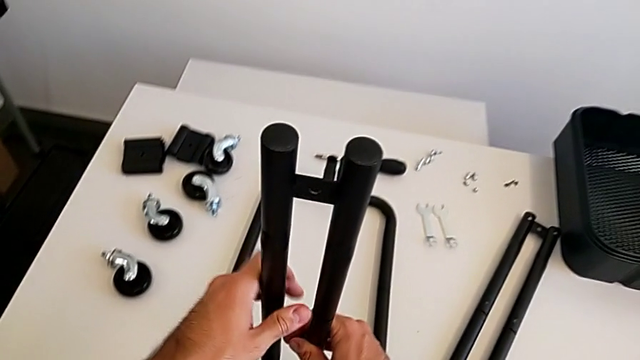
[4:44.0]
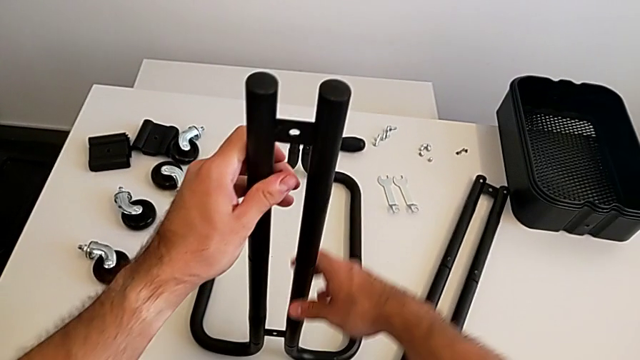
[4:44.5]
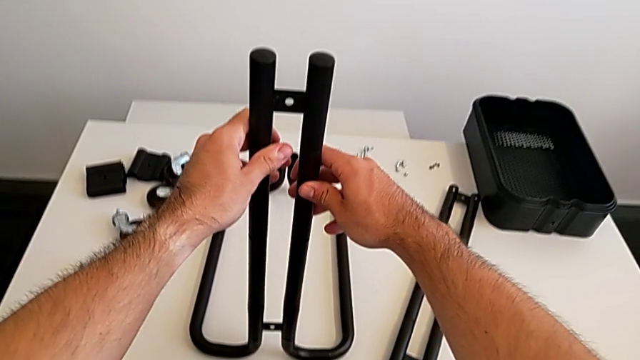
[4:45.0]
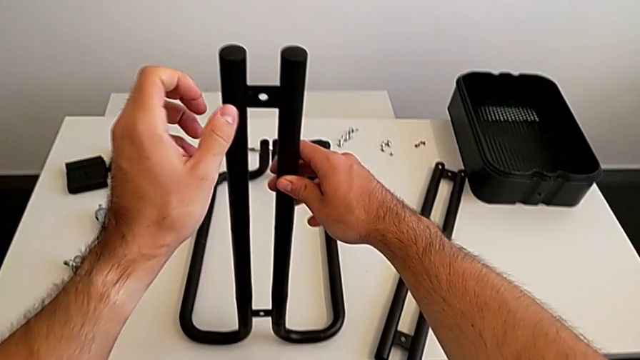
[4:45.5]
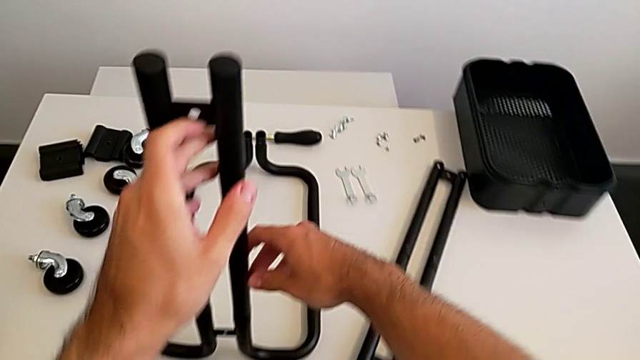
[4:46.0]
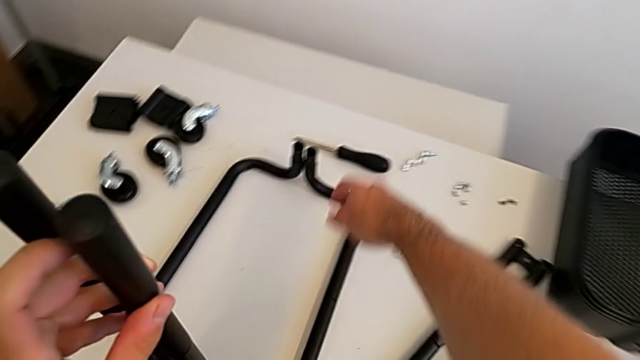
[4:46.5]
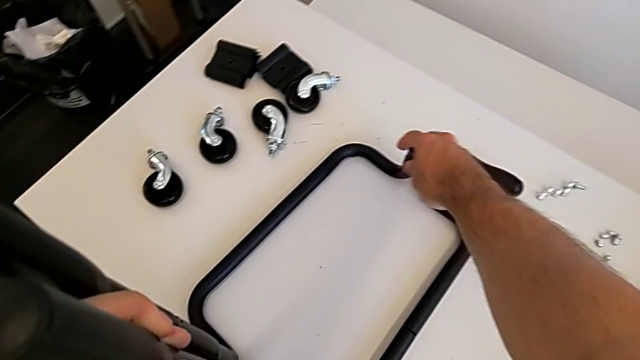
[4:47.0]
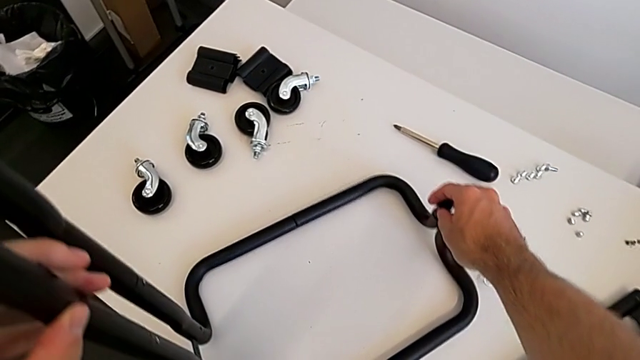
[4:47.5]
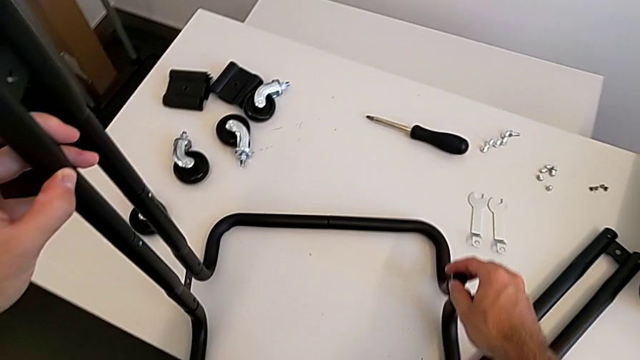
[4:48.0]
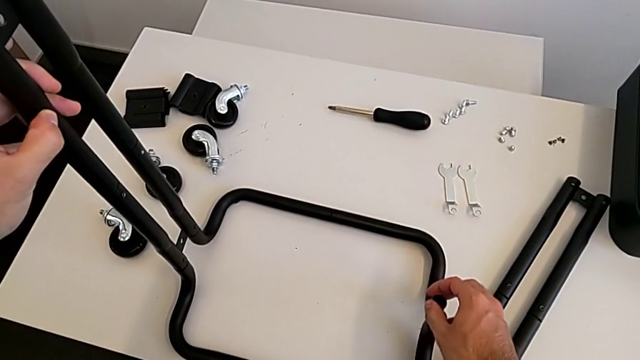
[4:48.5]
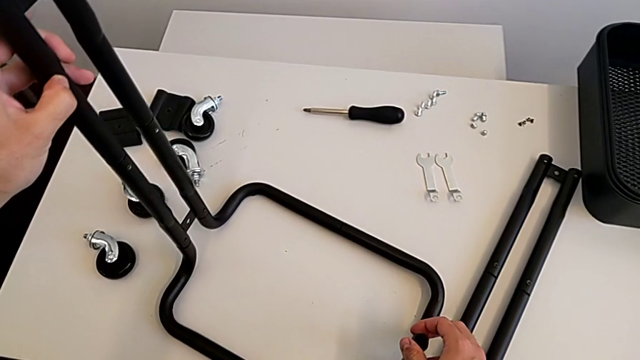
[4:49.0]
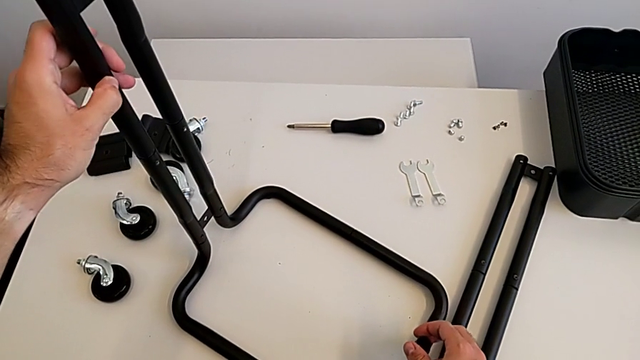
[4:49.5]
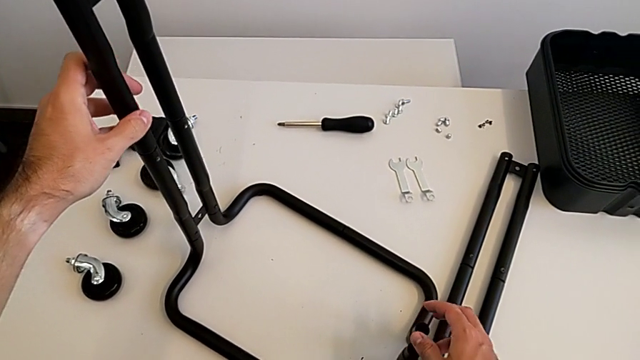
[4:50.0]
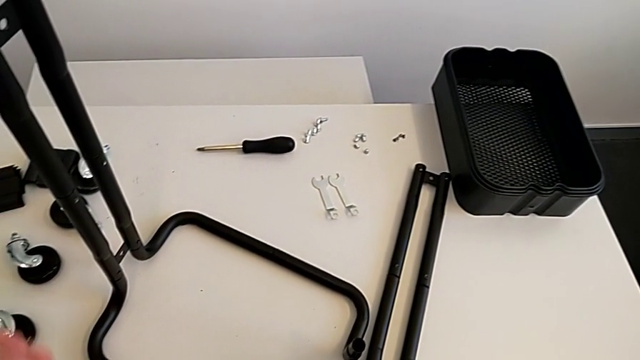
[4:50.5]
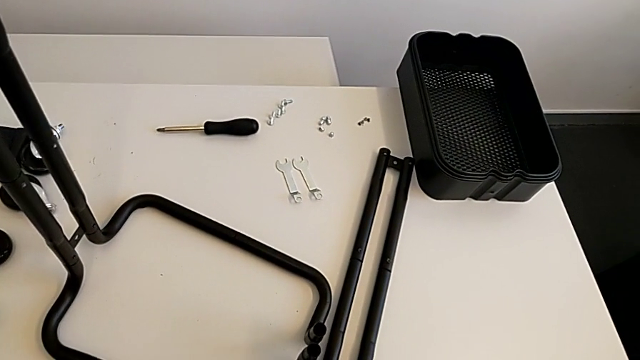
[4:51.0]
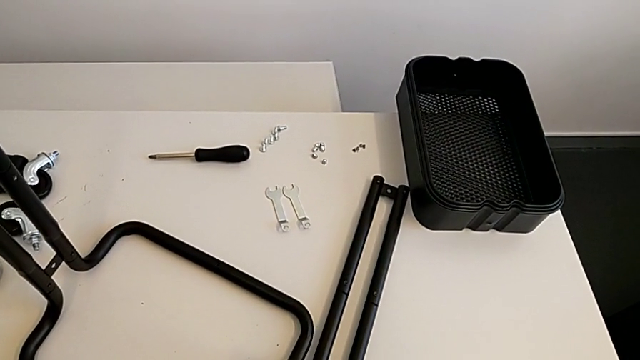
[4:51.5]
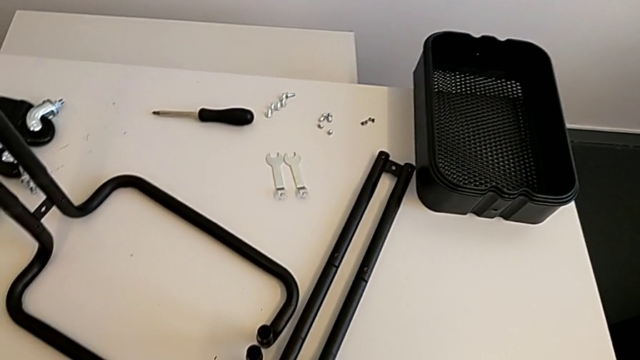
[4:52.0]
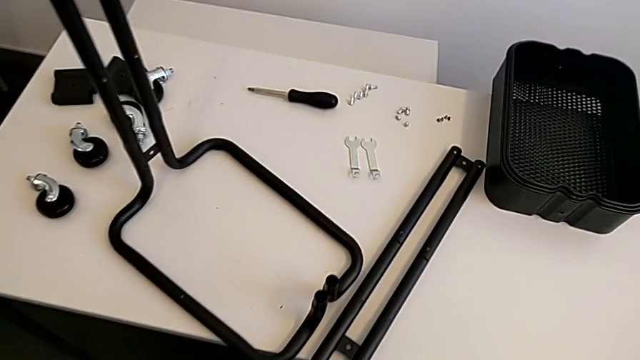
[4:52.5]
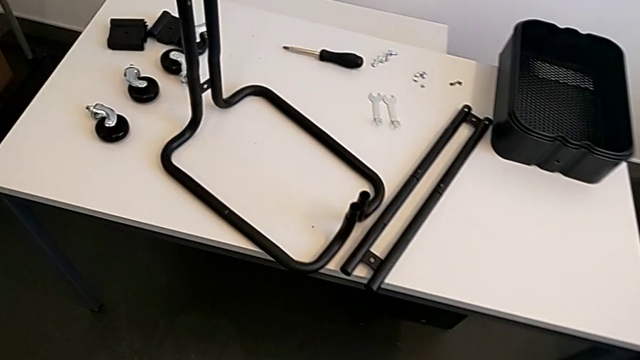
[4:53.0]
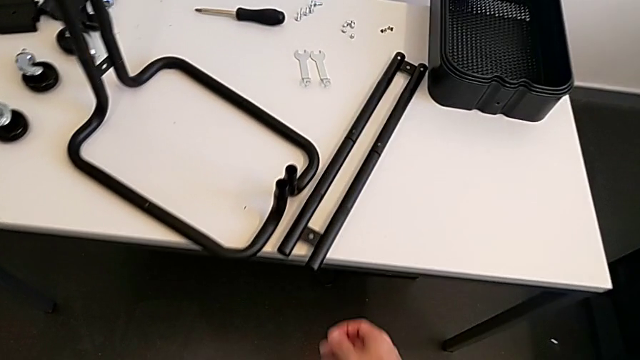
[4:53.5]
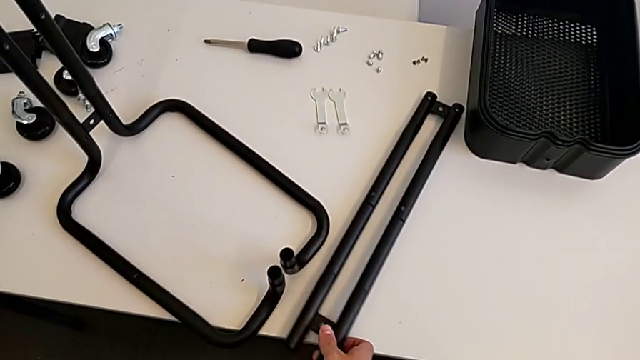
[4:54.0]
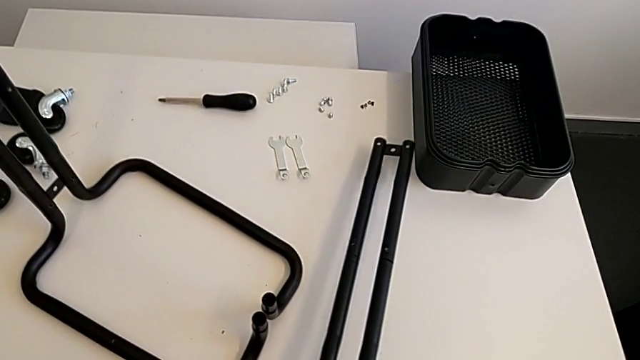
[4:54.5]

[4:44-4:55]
The camera wearer is assembling the side frames onto the base frame. They rotate the grid tray and grab the second leg.

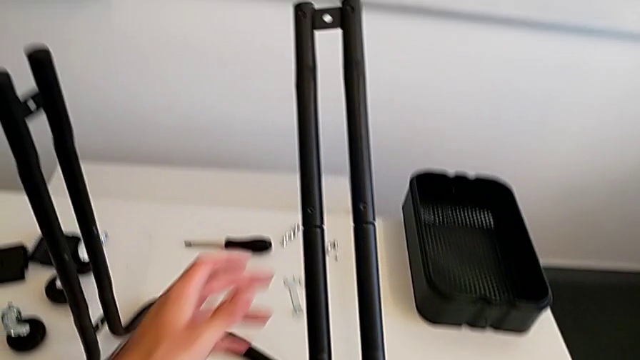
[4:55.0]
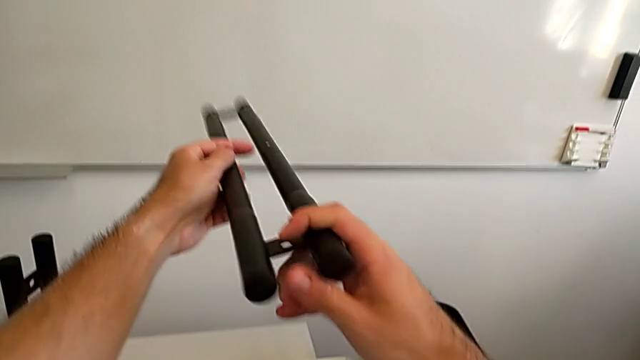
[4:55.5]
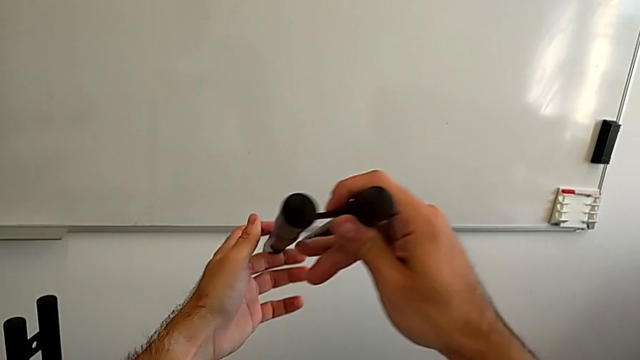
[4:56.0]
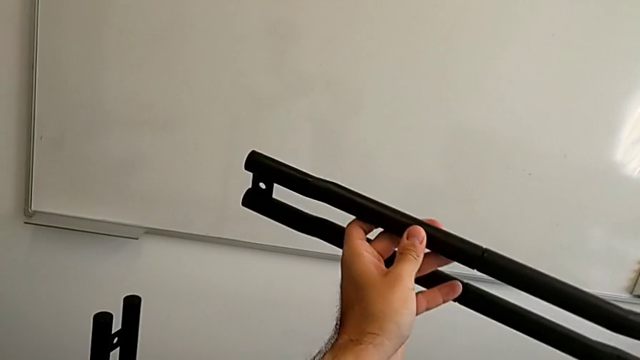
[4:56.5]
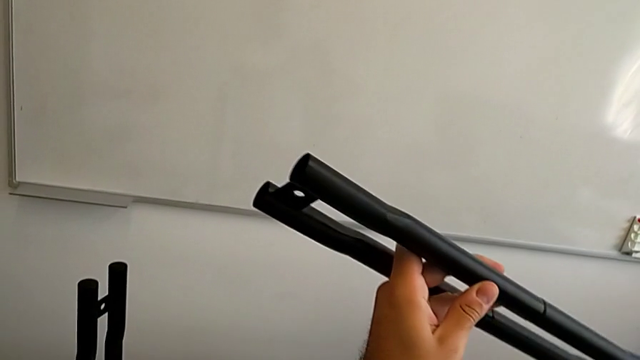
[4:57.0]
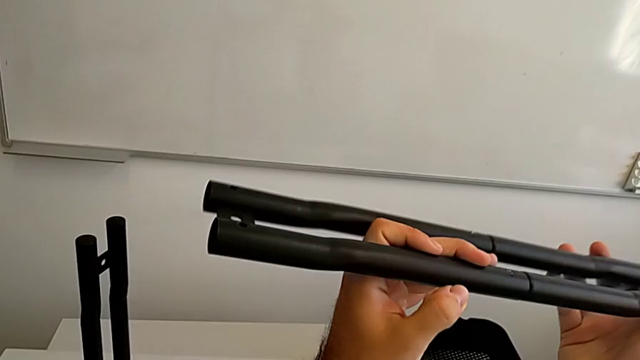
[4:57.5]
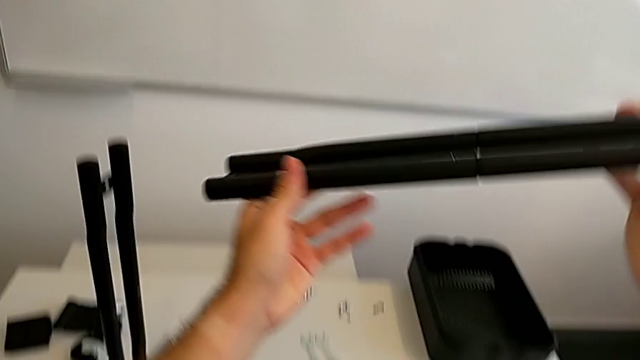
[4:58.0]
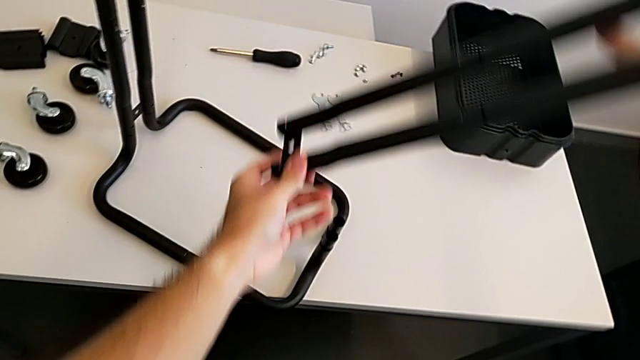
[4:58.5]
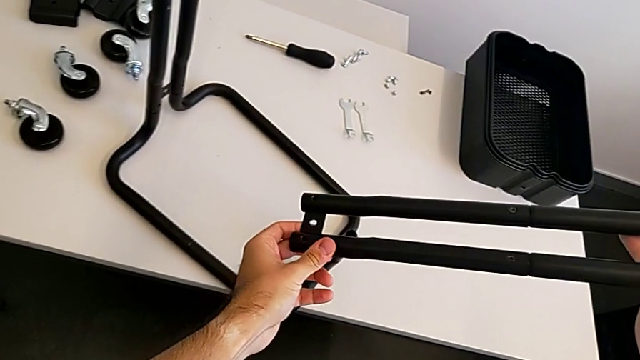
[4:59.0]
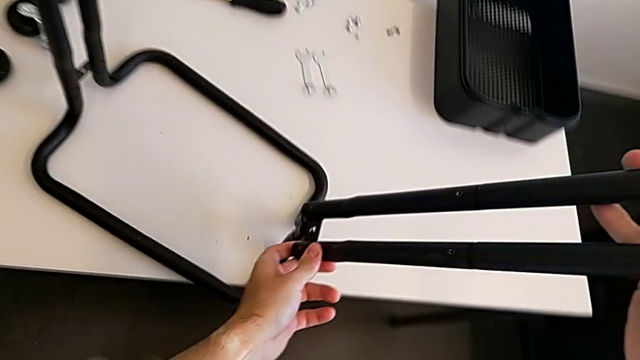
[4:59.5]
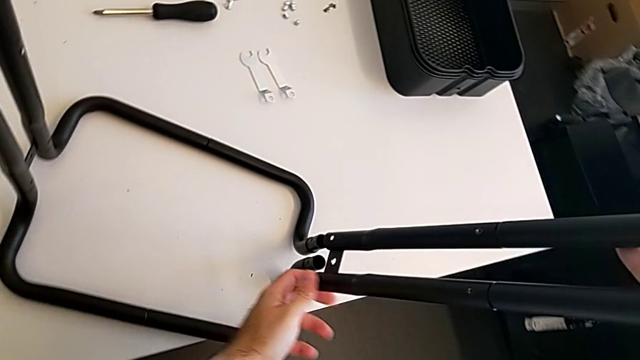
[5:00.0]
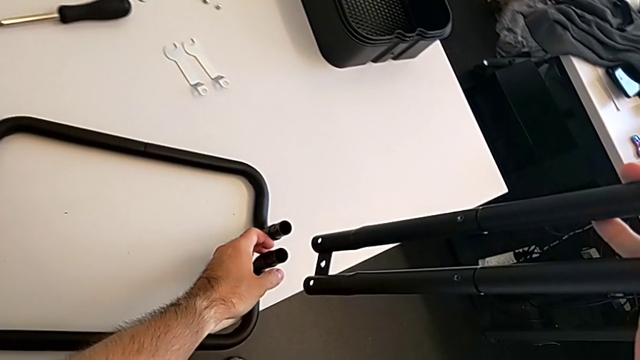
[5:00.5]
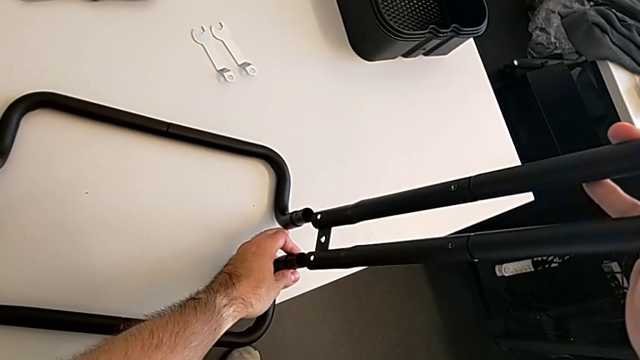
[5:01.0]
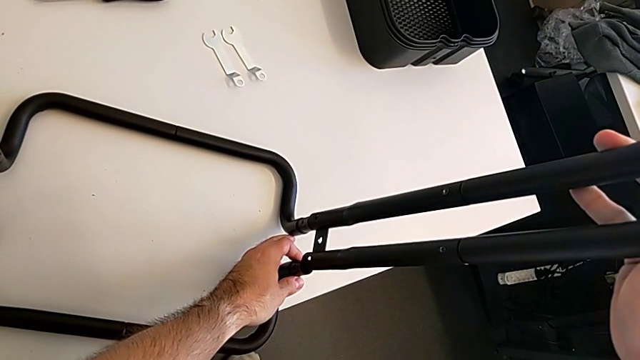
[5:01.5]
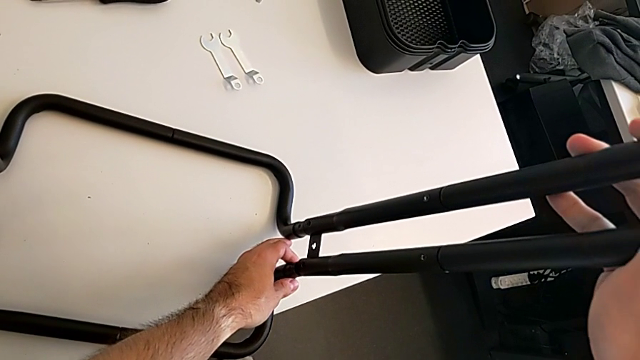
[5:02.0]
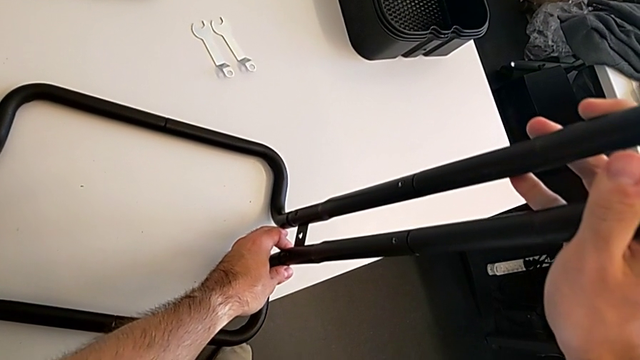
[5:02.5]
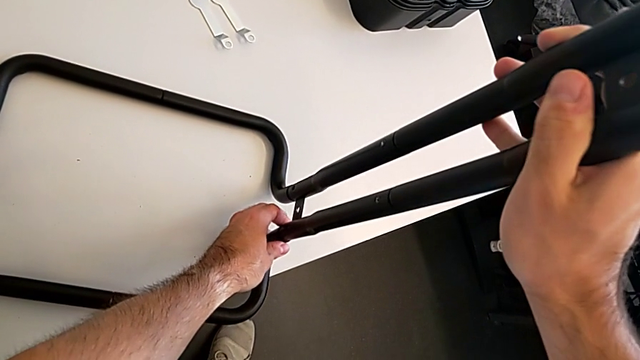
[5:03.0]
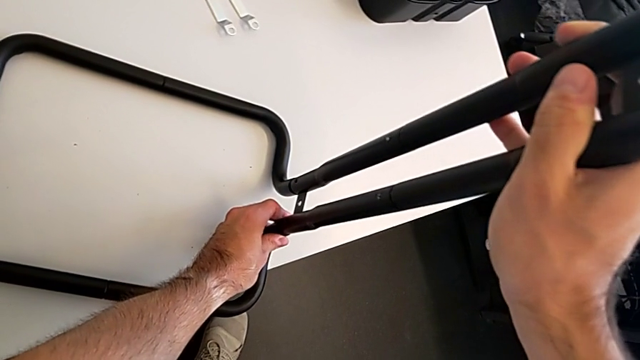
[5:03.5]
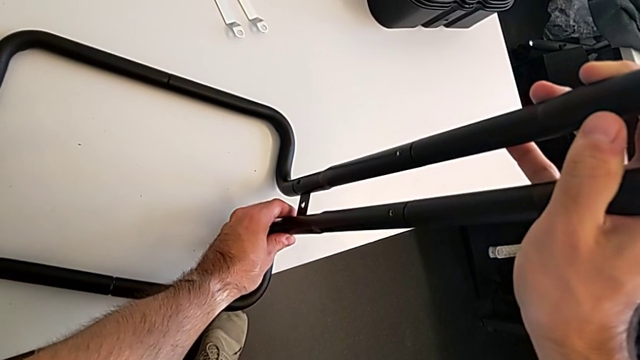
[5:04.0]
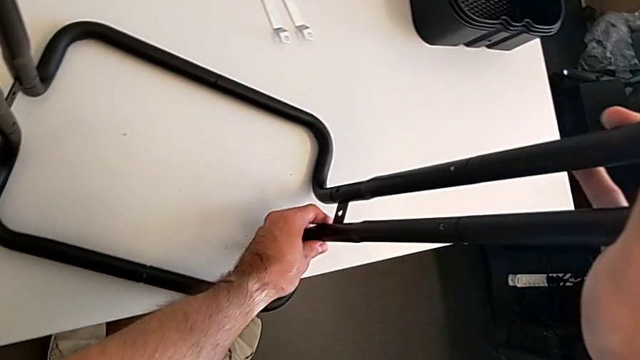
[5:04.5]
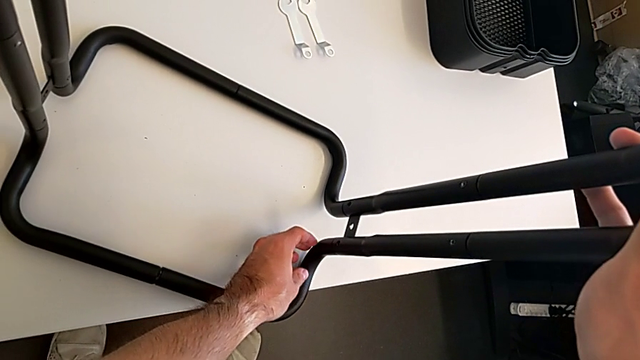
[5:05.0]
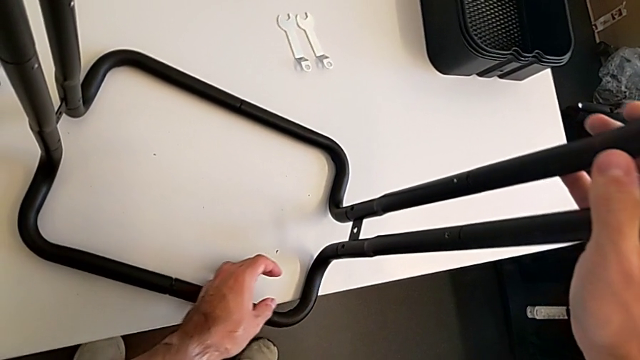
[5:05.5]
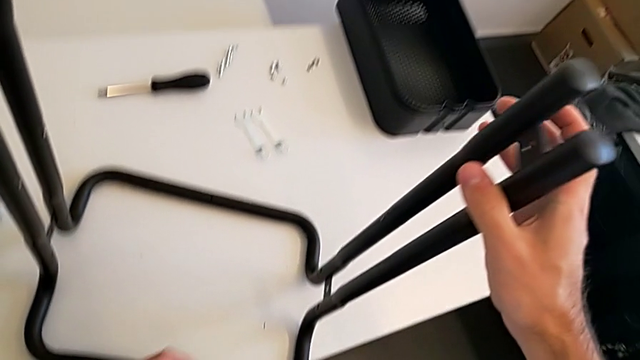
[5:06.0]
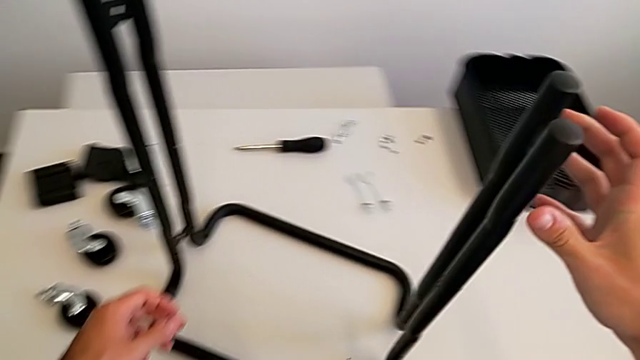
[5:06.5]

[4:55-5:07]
The camera wearer is assembling the side frames onto the base frame. They inspect the leg, align the second leg and insert it.
